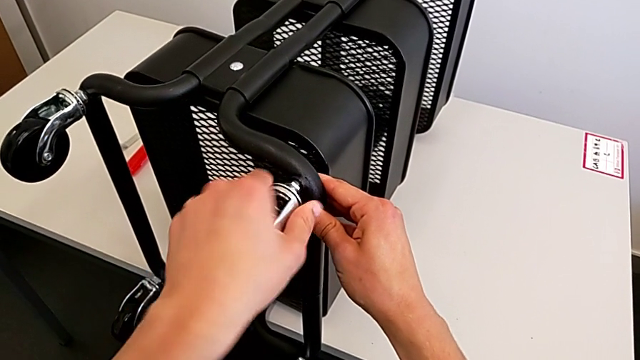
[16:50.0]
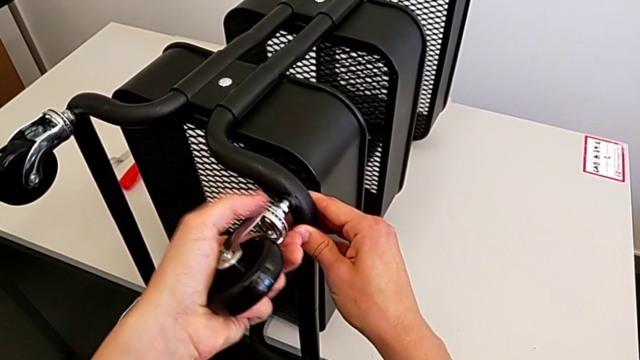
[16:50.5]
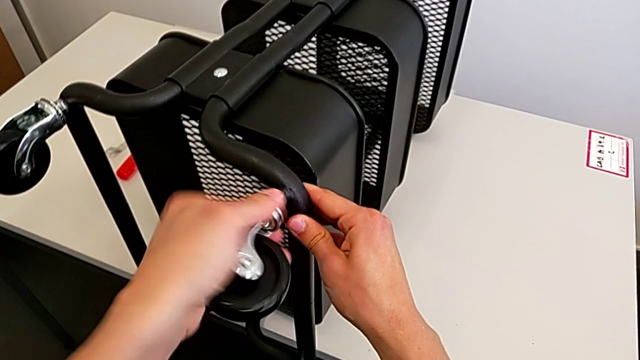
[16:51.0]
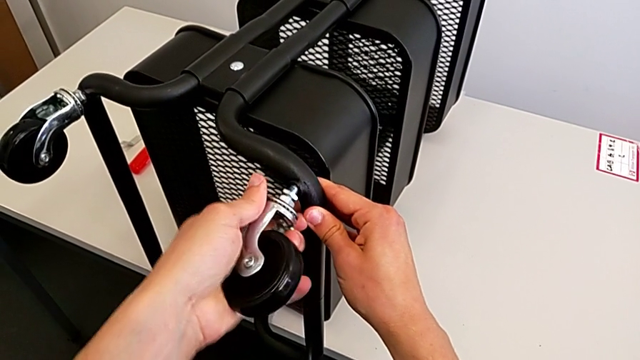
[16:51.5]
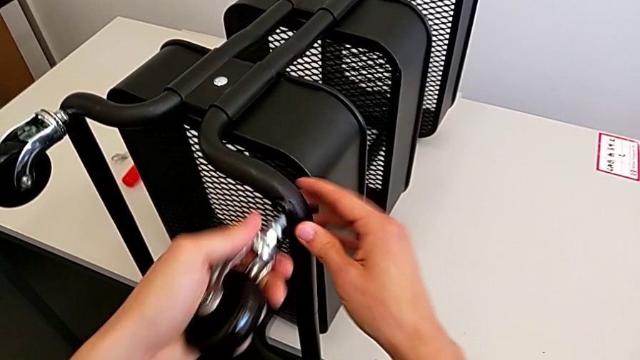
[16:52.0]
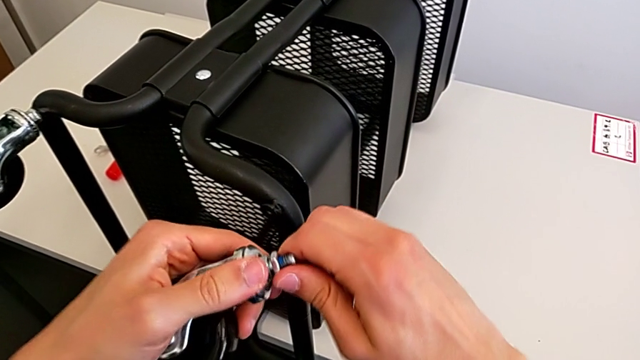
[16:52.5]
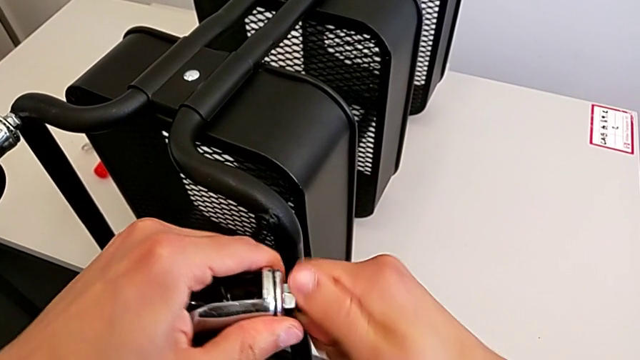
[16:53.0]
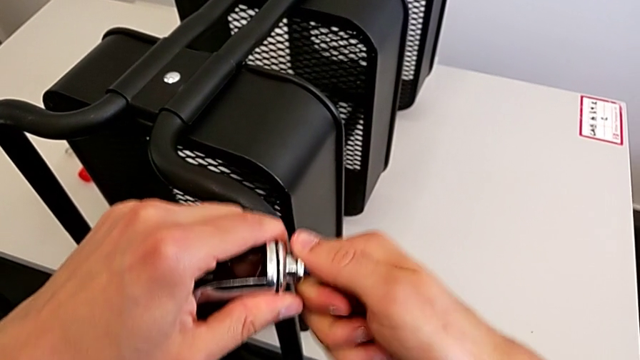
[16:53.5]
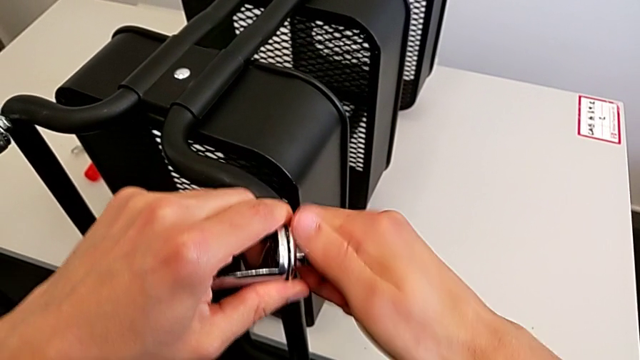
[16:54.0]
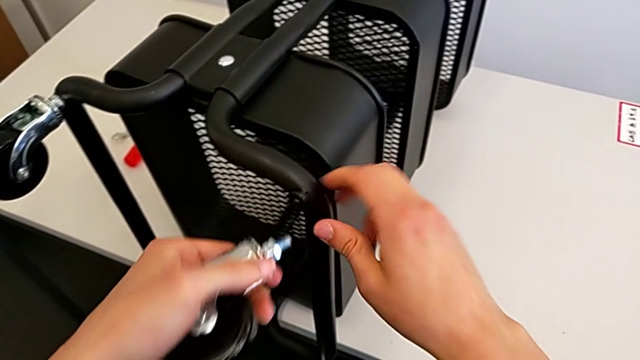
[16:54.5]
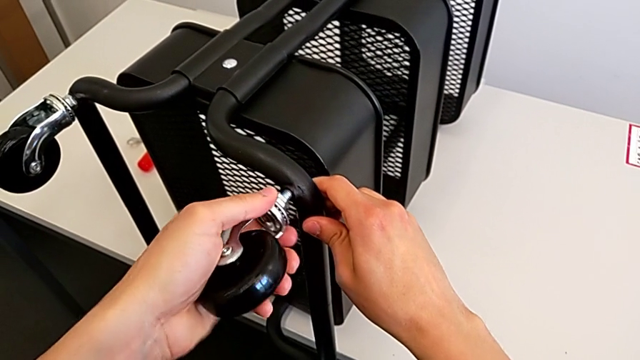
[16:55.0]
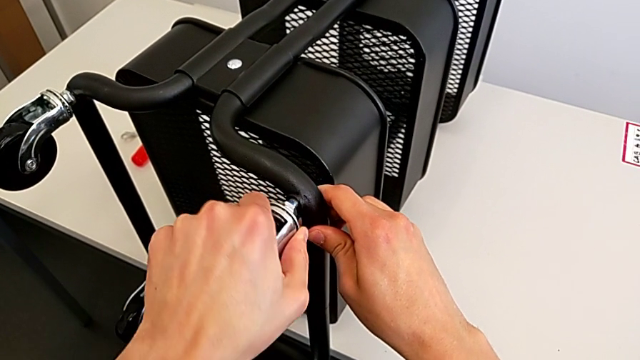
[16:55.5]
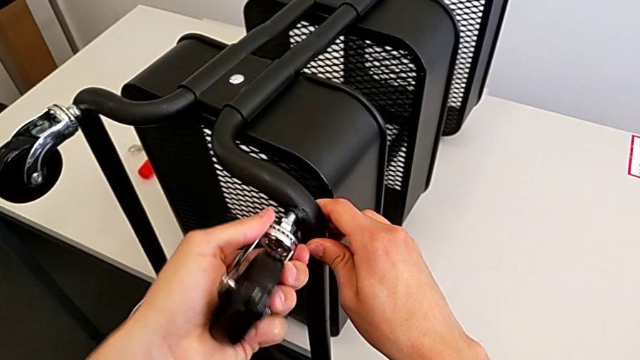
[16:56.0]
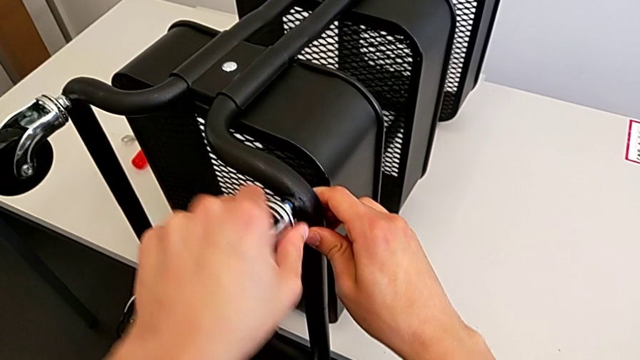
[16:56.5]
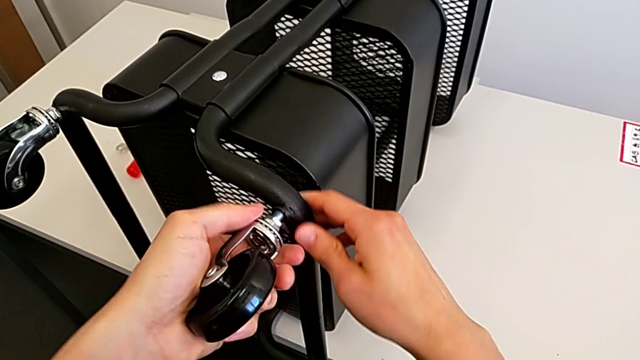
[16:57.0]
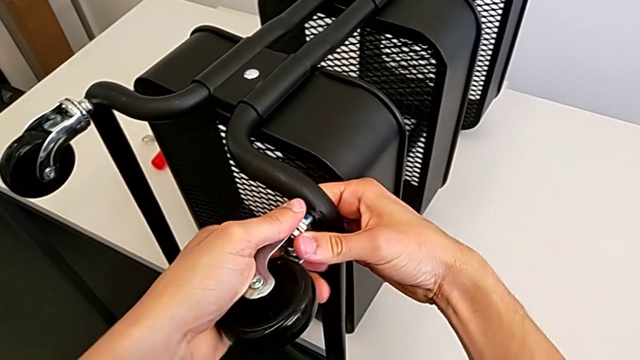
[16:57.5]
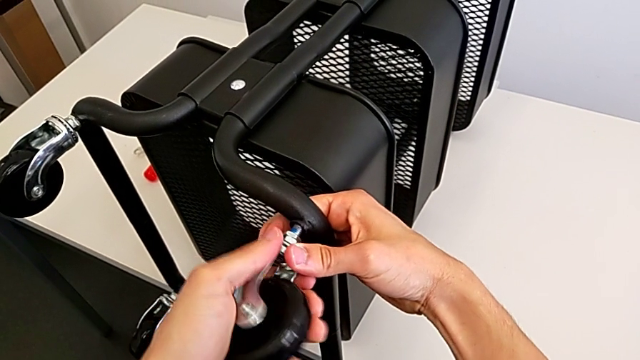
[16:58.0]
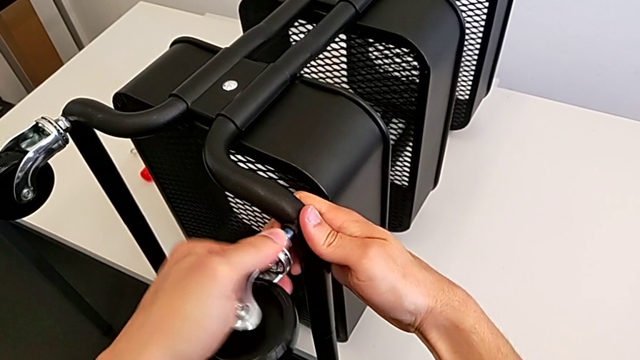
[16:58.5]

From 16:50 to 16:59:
The camera wearer is assembling the fourth rotary wheel in the furniture. They keep inserting the wheel and begin to screw it.

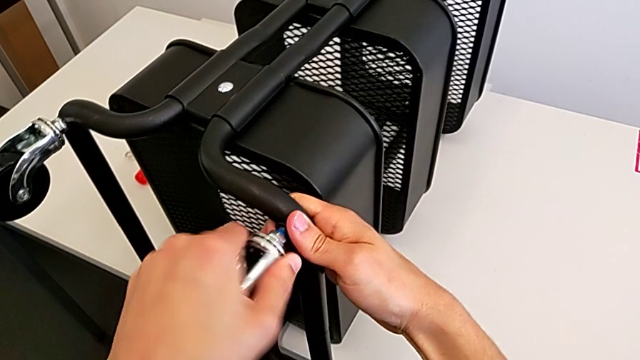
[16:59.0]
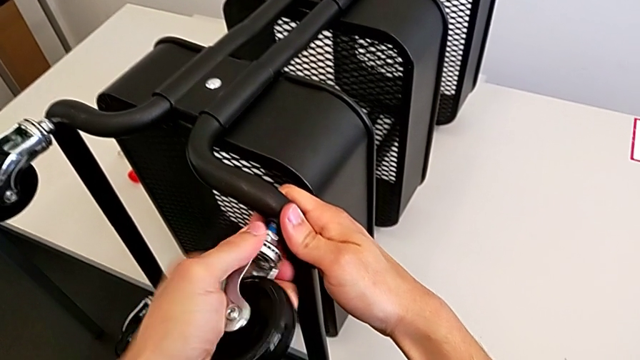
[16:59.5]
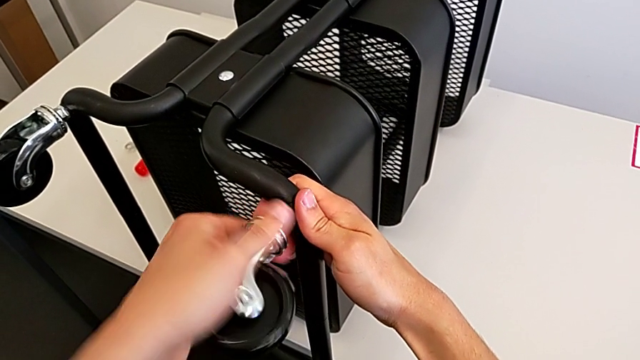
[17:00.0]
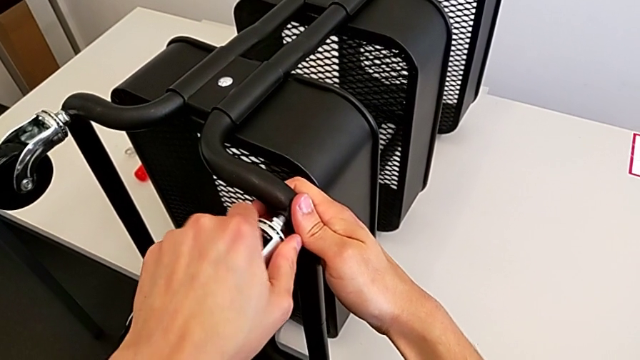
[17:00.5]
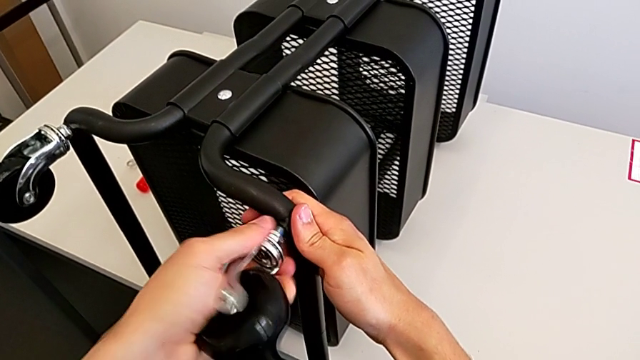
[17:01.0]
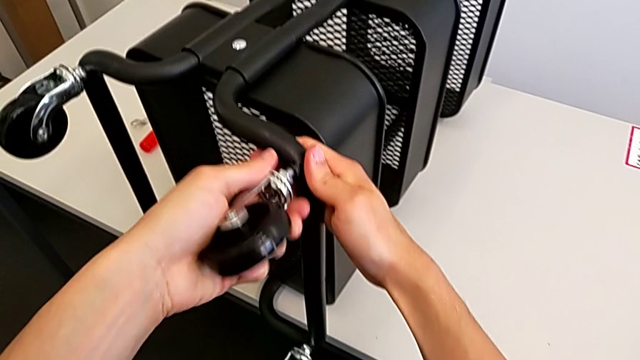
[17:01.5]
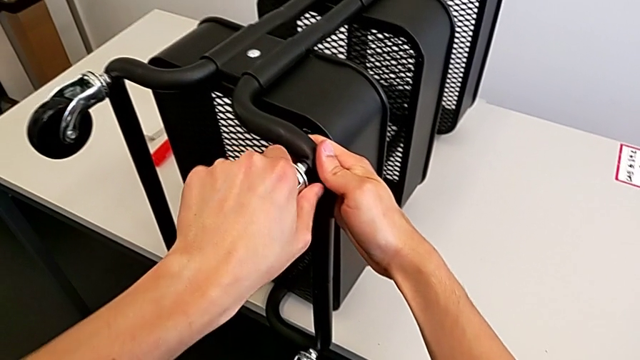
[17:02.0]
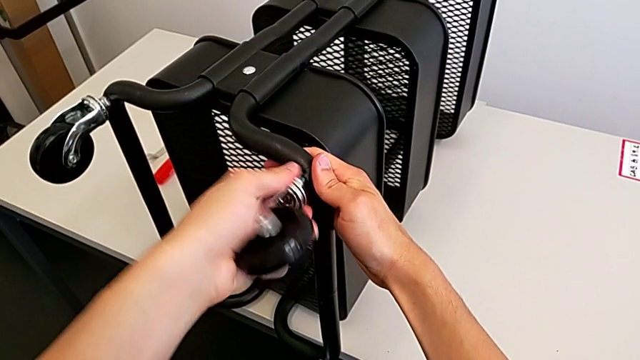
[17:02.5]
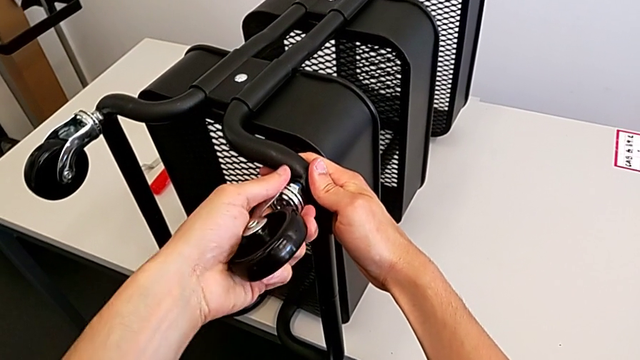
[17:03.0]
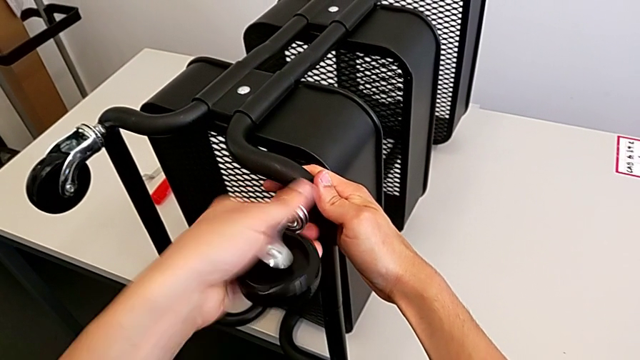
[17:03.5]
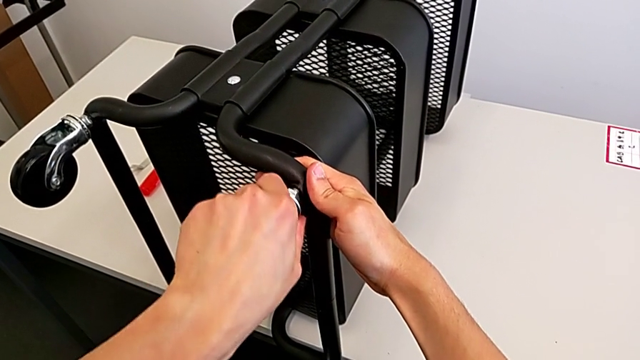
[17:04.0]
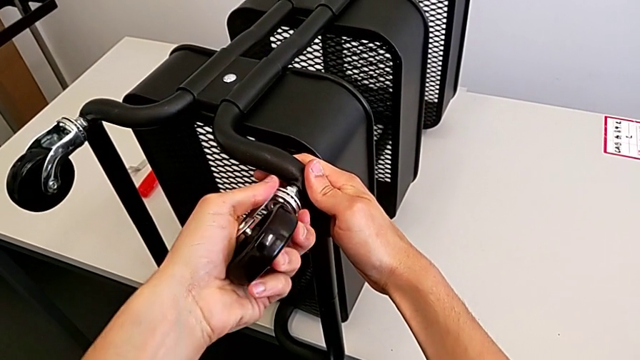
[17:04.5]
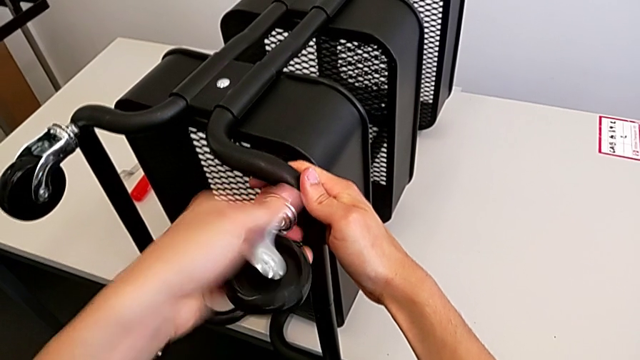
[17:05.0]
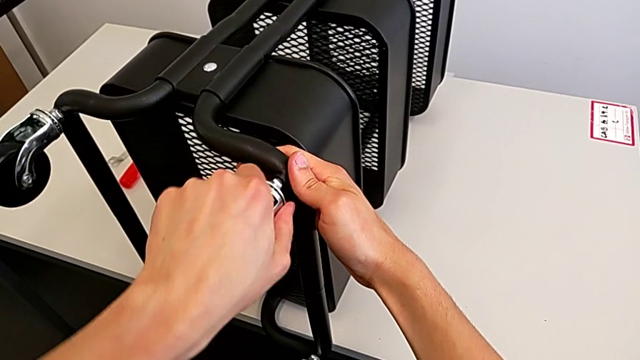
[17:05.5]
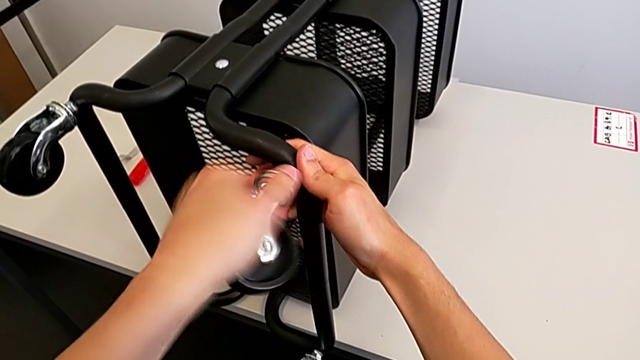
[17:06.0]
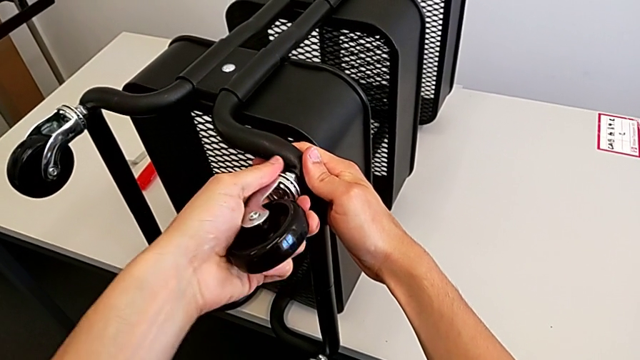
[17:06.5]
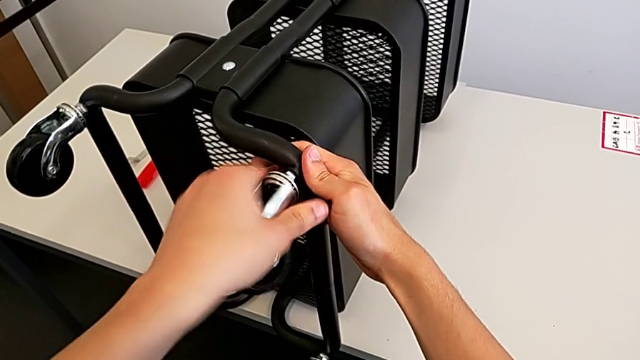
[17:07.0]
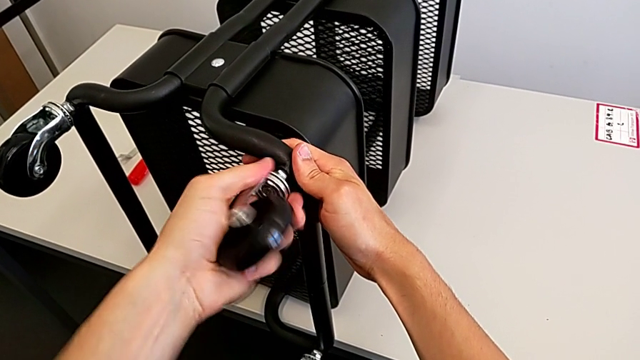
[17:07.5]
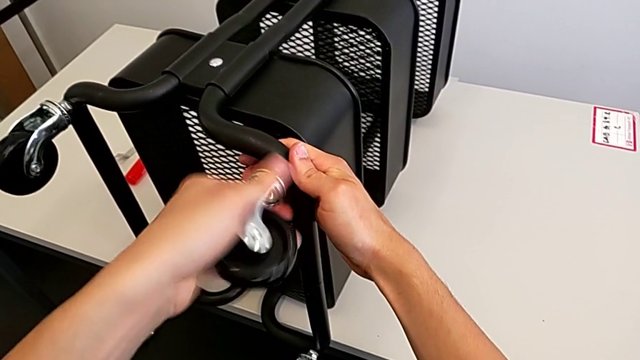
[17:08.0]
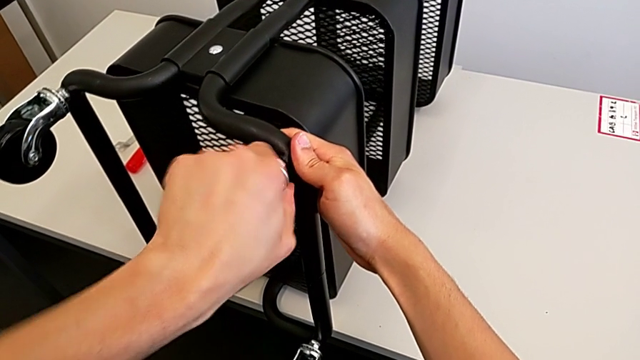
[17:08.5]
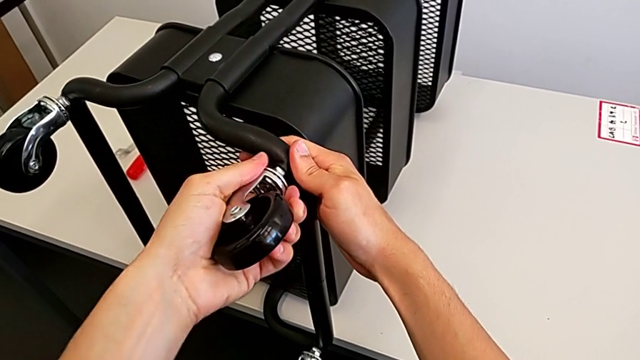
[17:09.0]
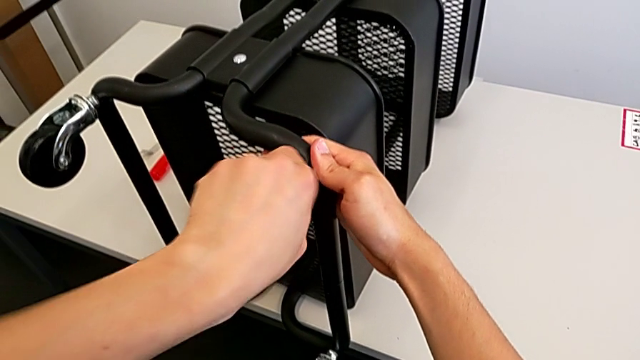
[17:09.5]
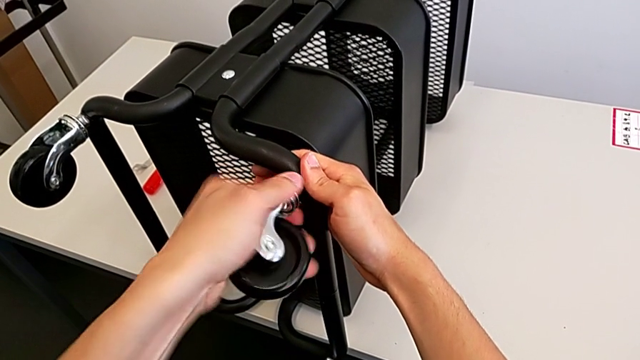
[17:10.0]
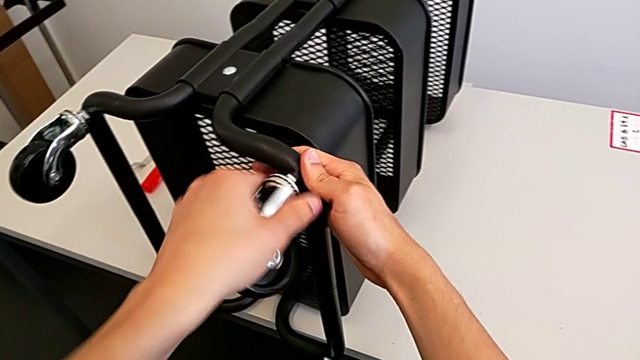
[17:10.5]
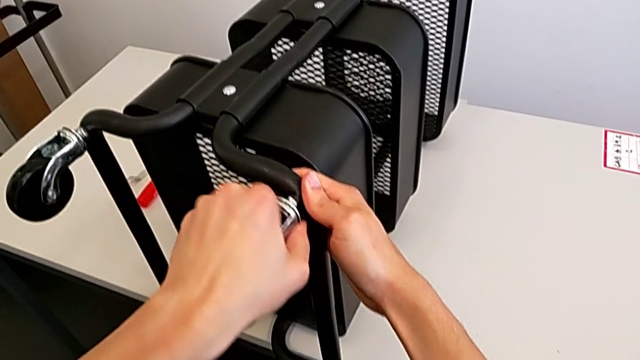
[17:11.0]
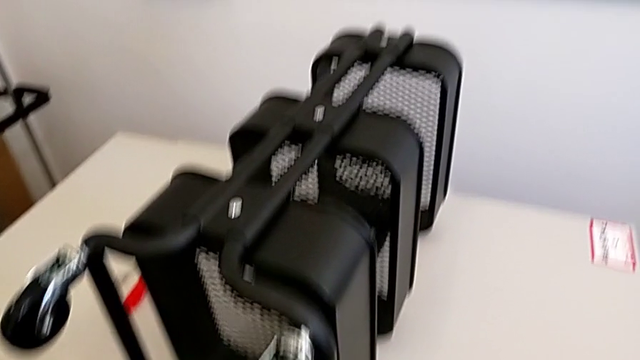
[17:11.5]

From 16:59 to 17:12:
The camera wearer is assembling the fourth rotary wheel in the furniture. They keep screwing the wheel.
